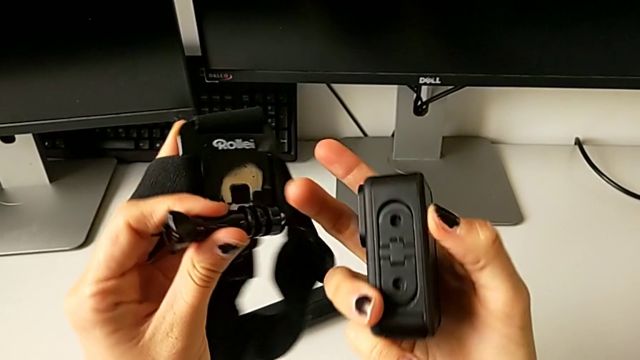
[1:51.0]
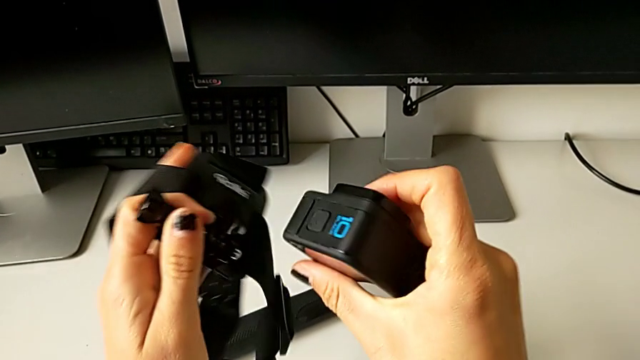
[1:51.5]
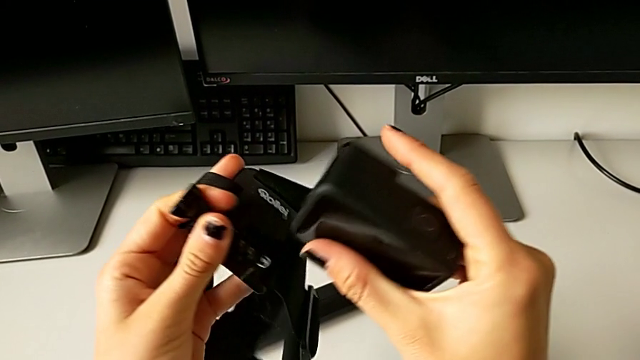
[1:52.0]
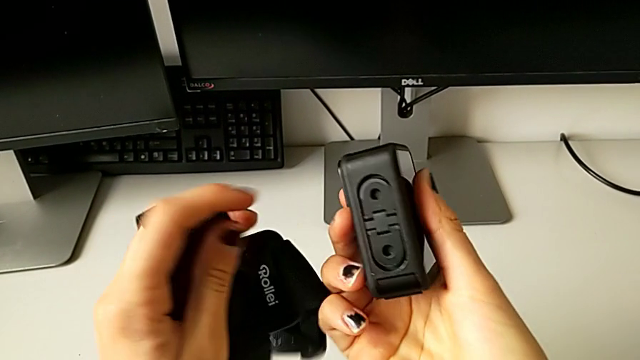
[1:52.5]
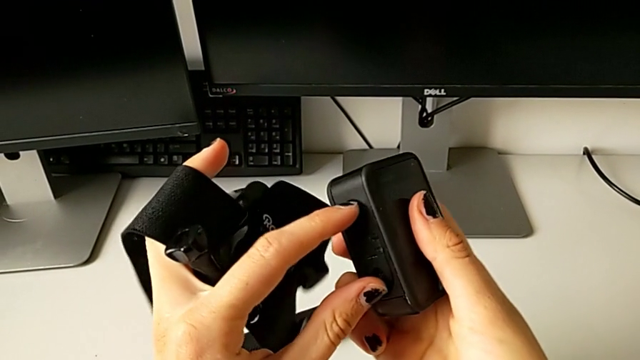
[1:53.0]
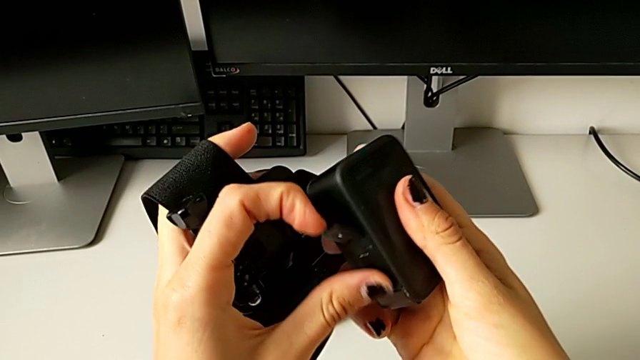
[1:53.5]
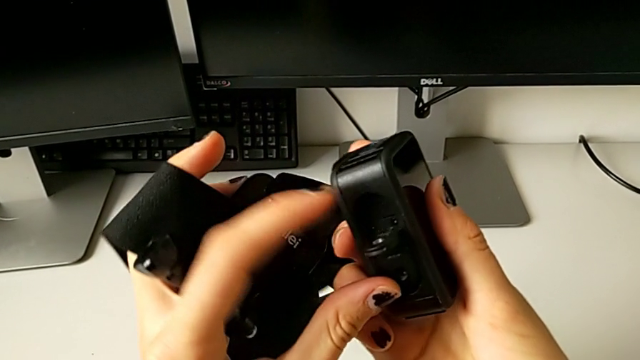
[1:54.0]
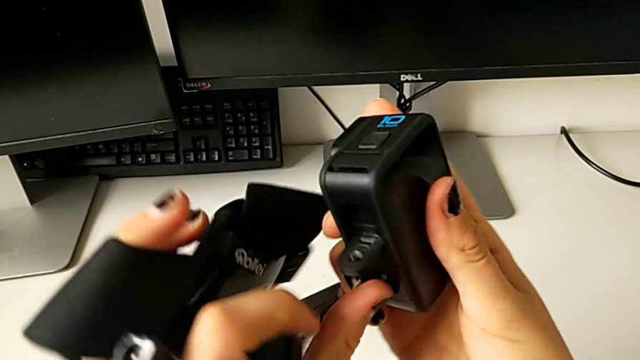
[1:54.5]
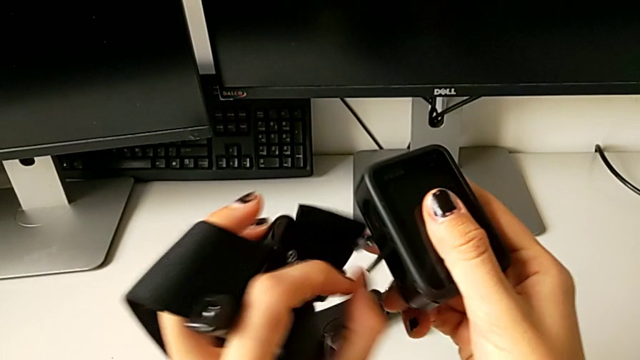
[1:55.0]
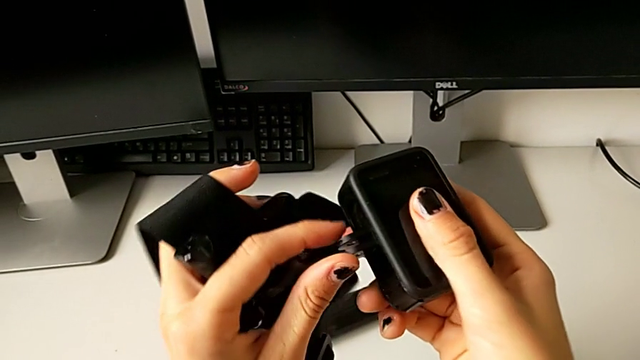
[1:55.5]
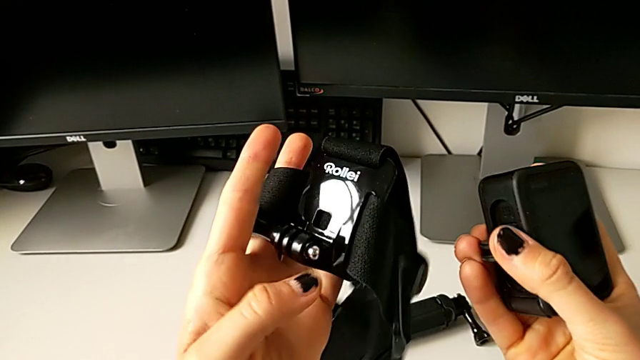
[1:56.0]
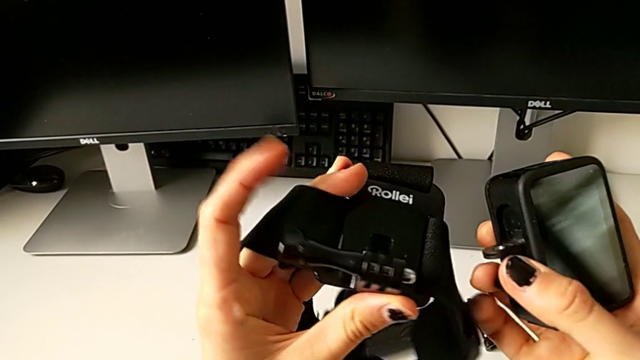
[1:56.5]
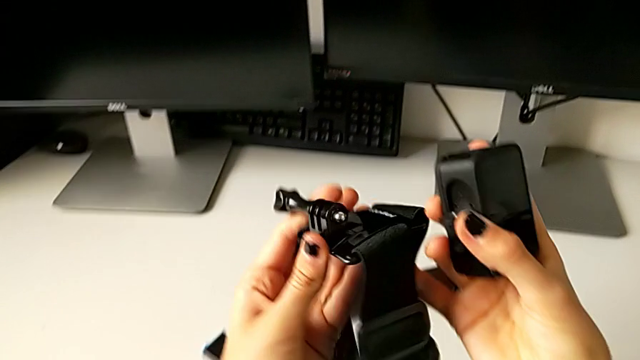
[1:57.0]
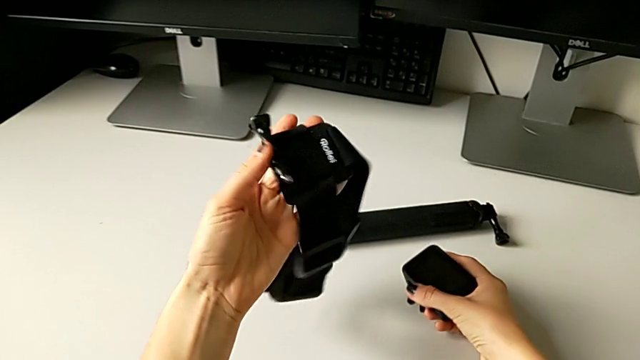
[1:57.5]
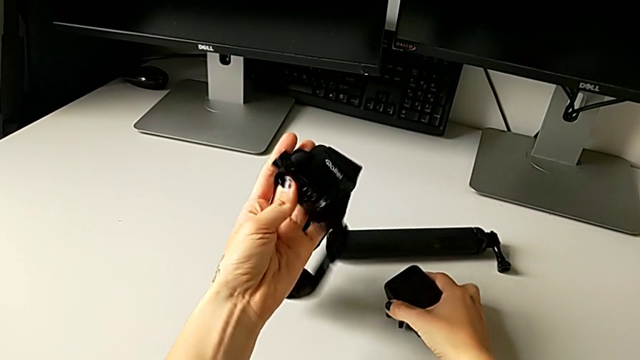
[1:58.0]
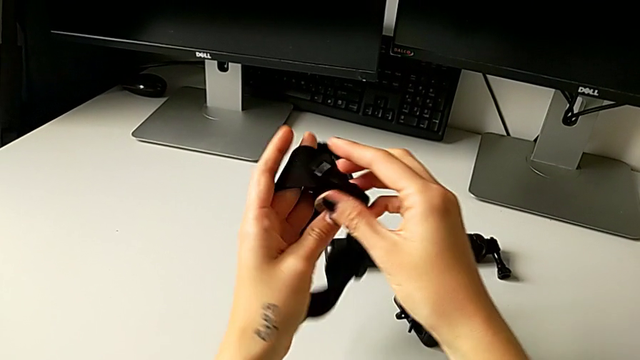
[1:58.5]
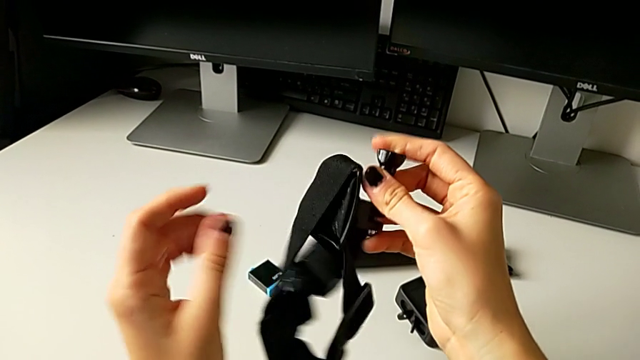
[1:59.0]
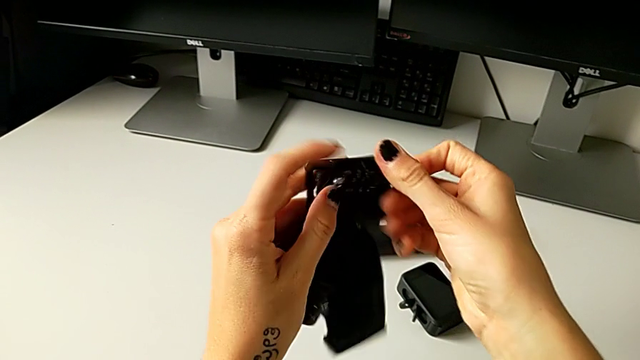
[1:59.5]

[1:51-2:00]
The camera wearer is mounting the GoPro on the strap. They turn the GoPro, pull the mounting peg, hold the strap and withdraw the GoPro.

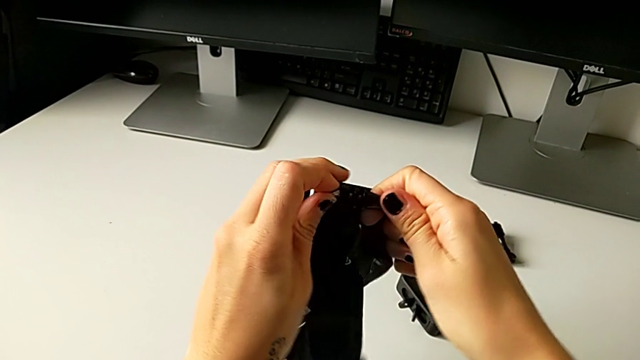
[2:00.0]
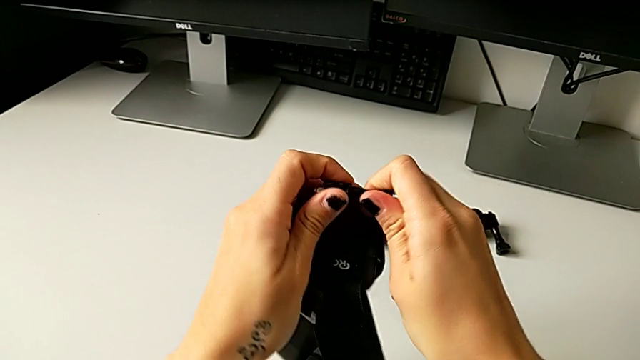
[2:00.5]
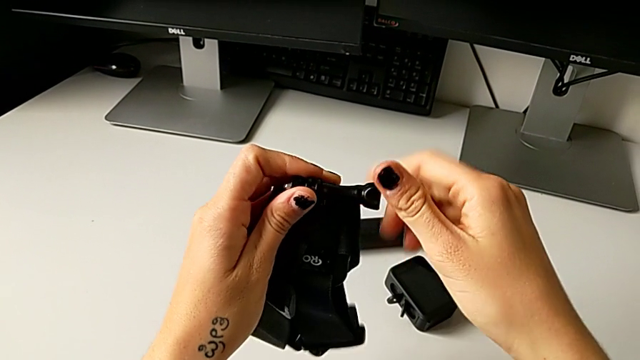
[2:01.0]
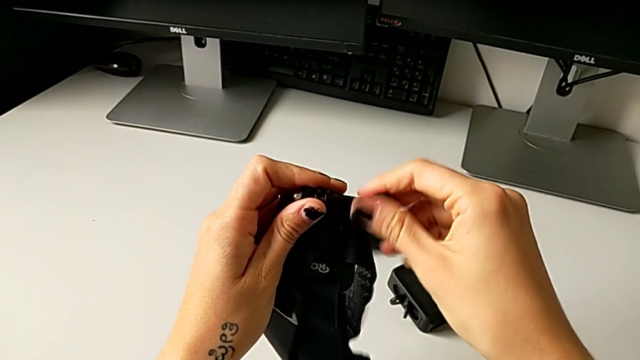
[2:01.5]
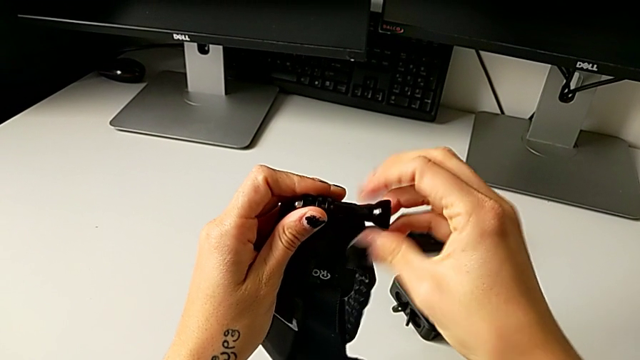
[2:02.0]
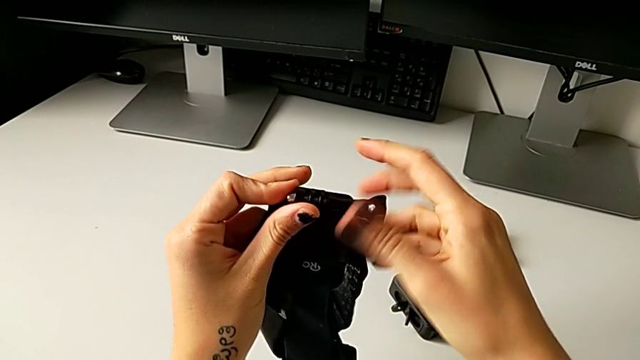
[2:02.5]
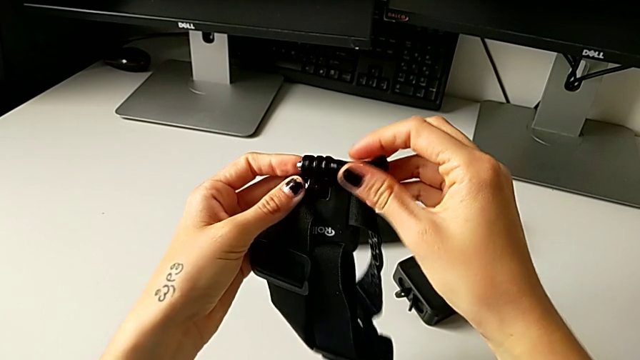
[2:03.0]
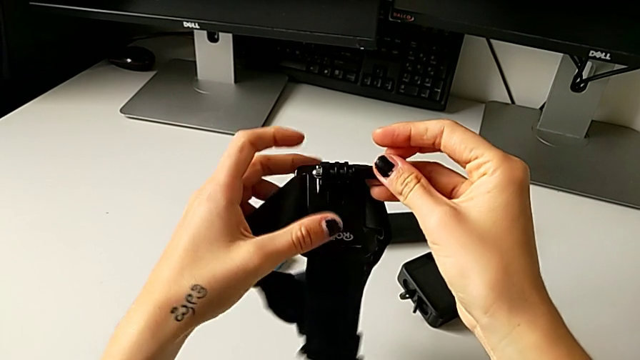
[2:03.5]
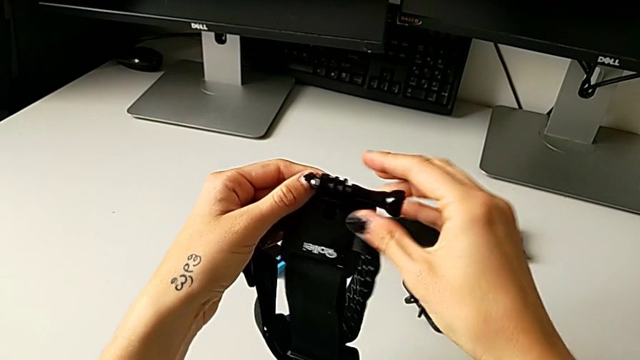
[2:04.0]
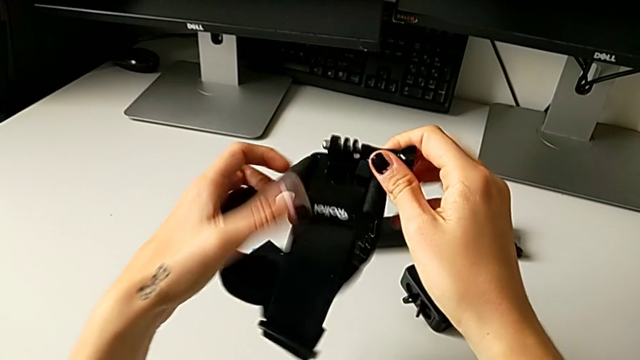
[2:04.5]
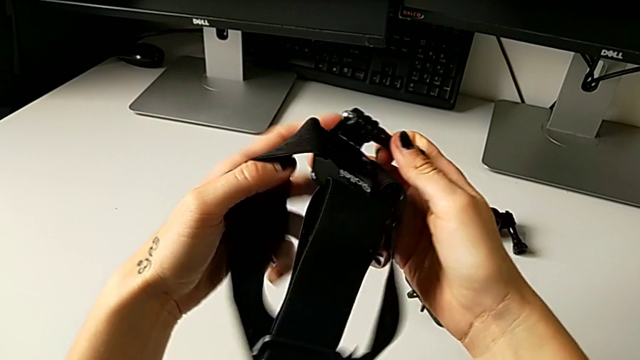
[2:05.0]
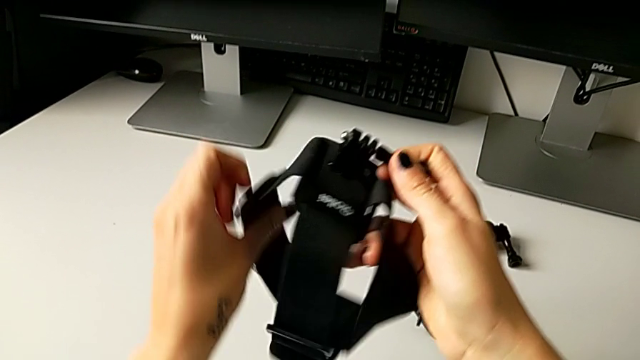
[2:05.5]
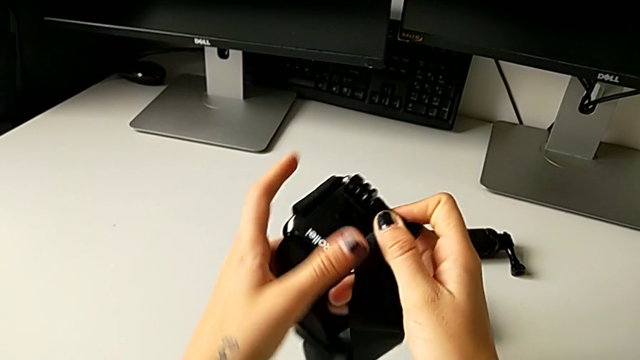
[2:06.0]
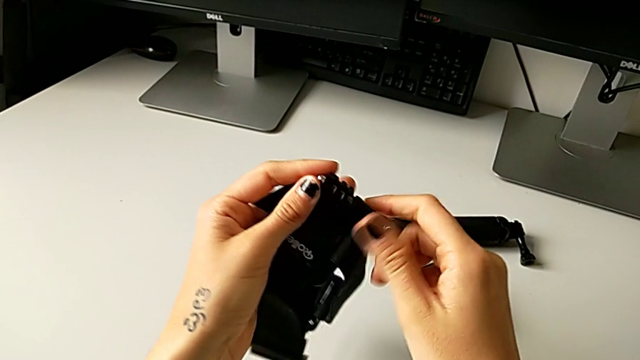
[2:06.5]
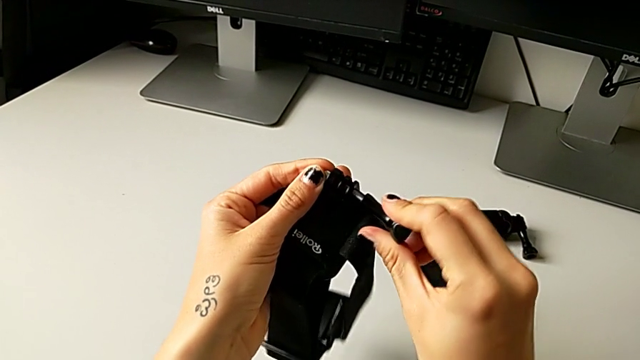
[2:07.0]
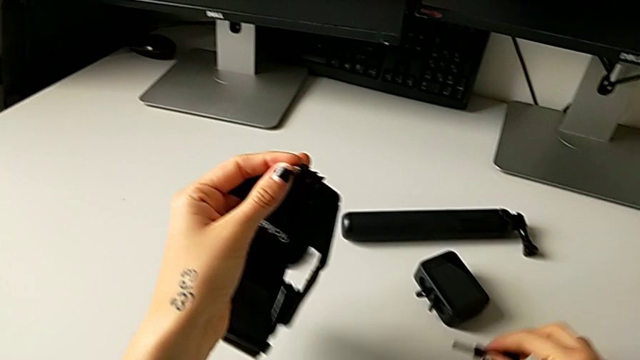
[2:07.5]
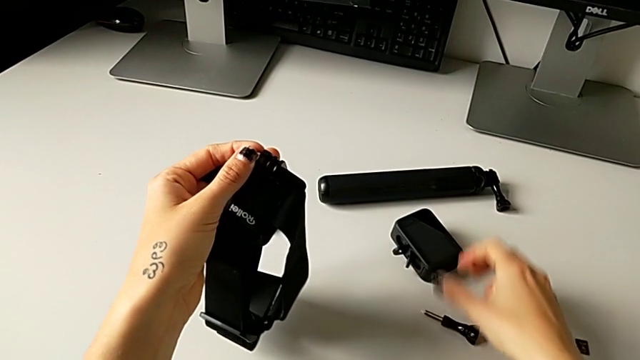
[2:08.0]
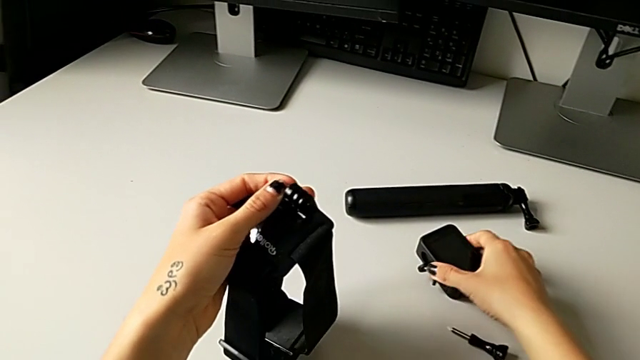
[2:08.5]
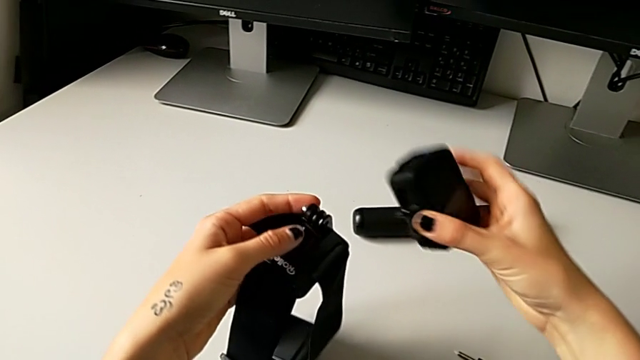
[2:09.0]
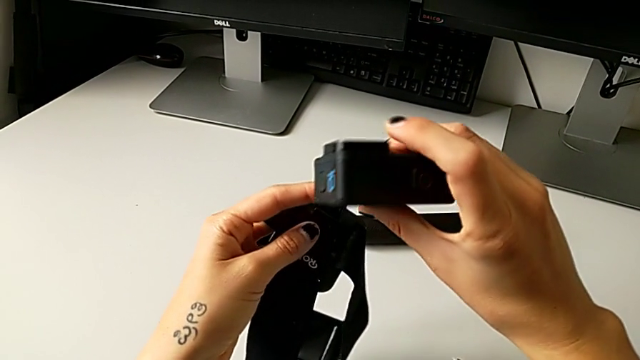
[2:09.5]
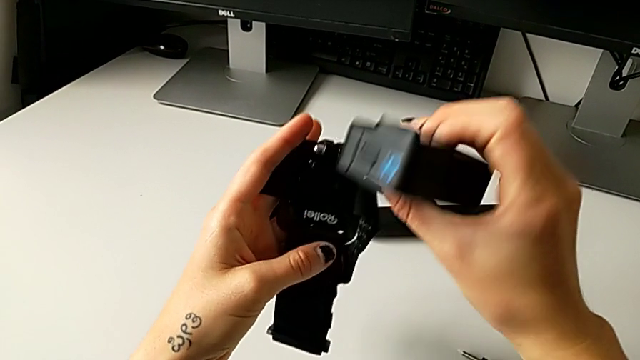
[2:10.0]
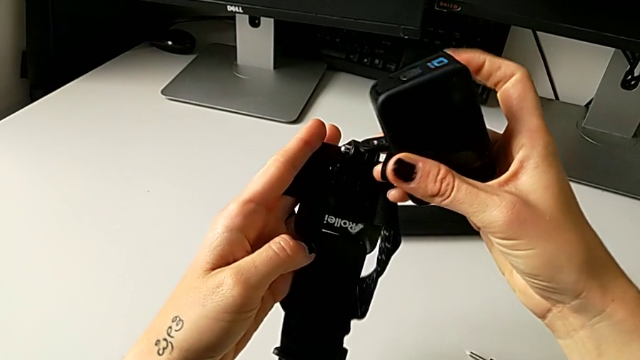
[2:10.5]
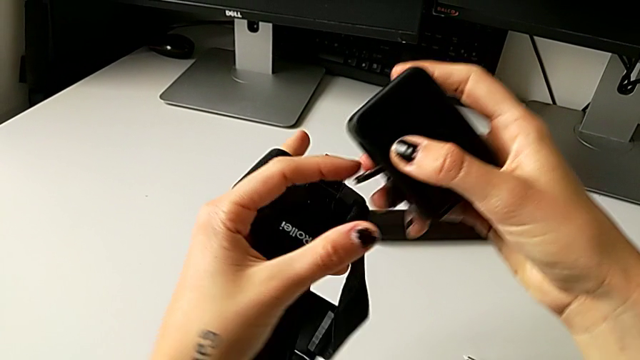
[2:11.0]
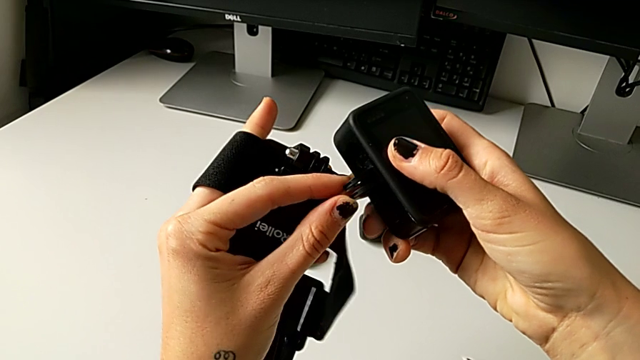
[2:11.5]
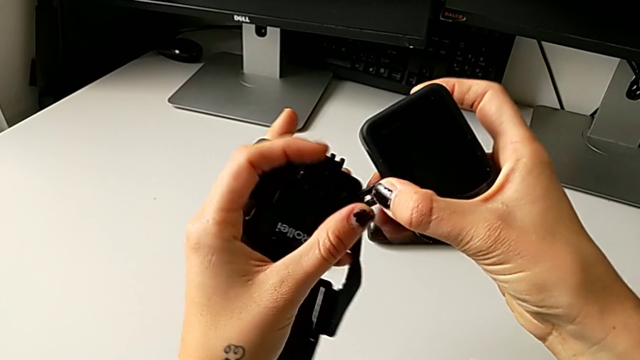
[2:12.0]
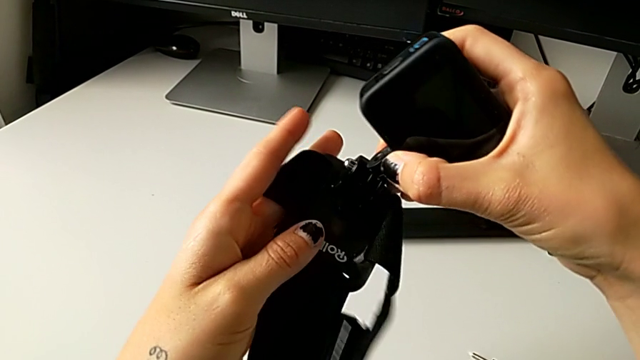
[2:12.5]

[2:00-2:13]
The camera wearer is mounting the GoPro on the strap. They keep unscrewing the screw, grab the GoPro and pull the mounting peg.
